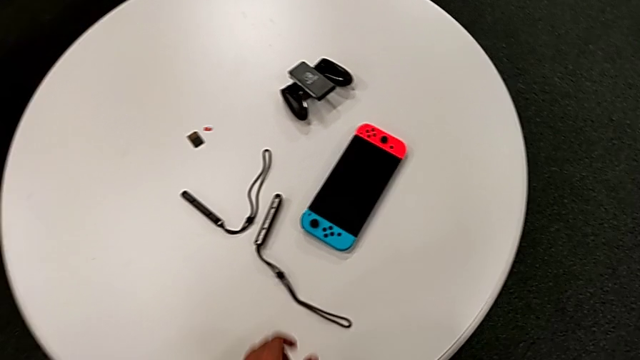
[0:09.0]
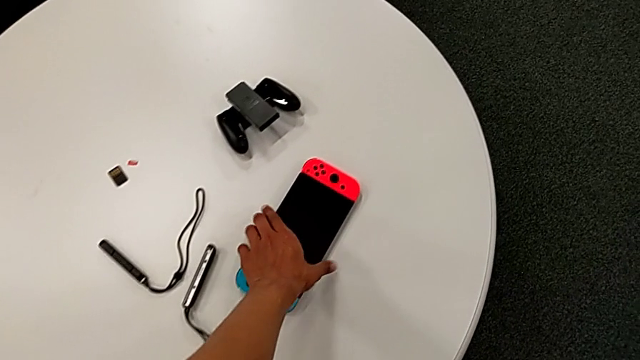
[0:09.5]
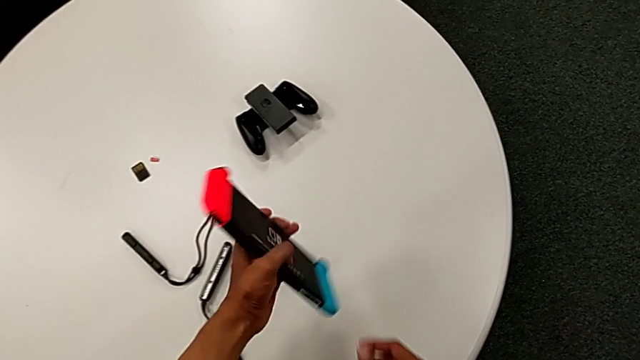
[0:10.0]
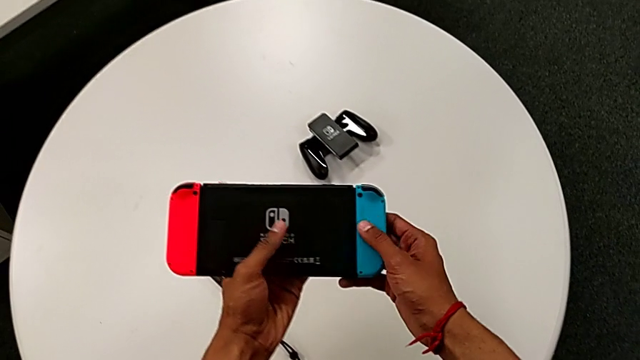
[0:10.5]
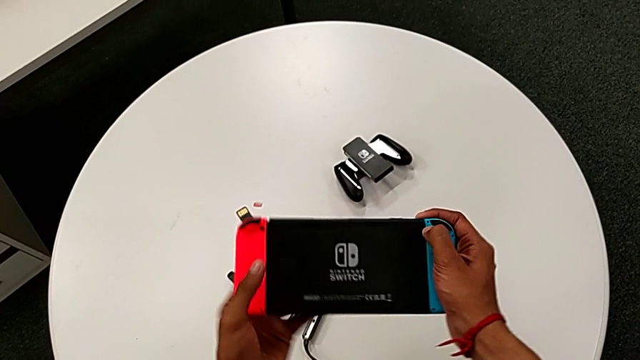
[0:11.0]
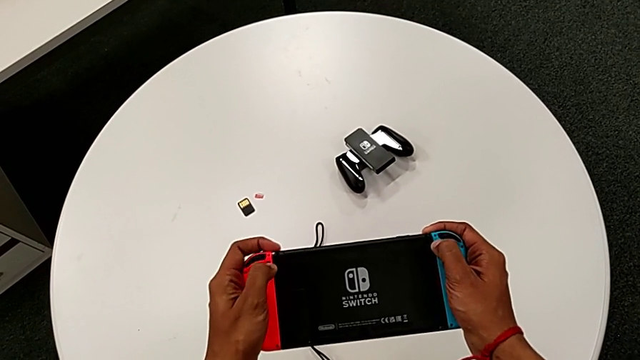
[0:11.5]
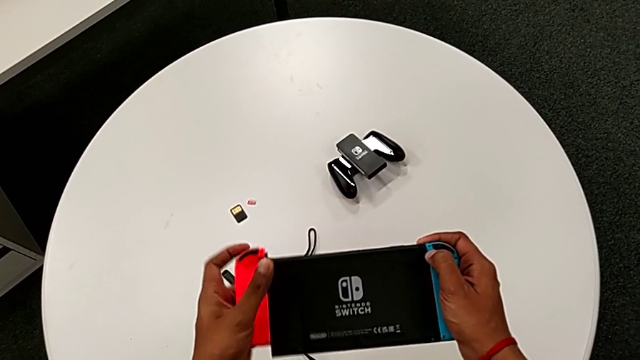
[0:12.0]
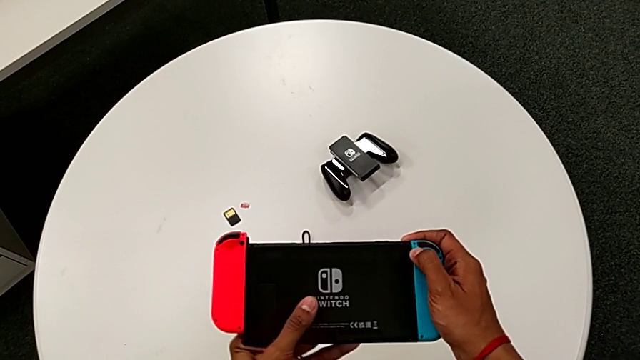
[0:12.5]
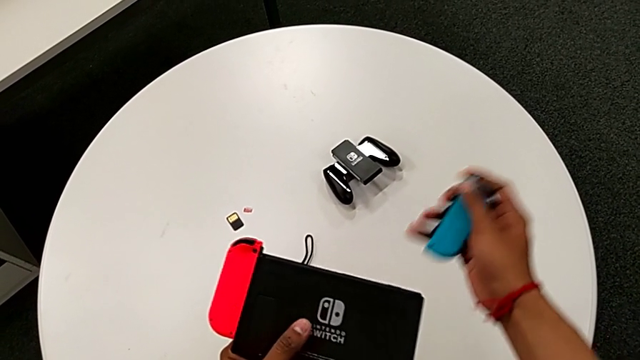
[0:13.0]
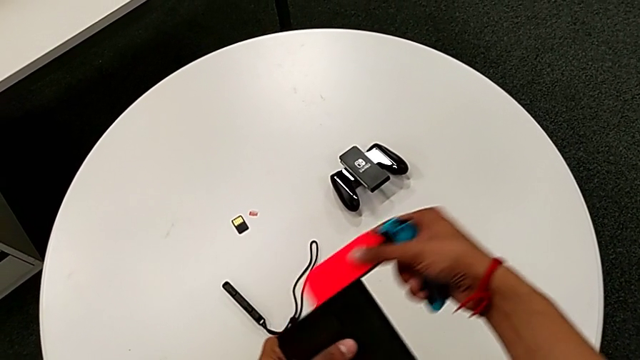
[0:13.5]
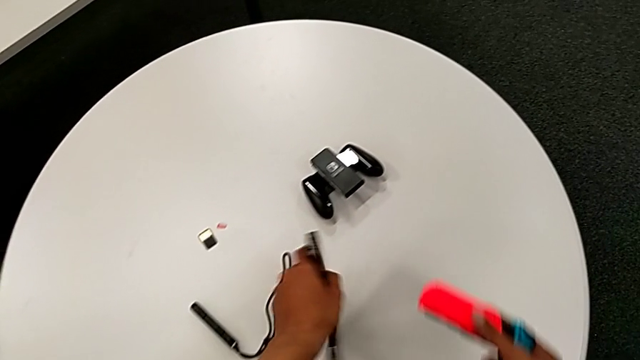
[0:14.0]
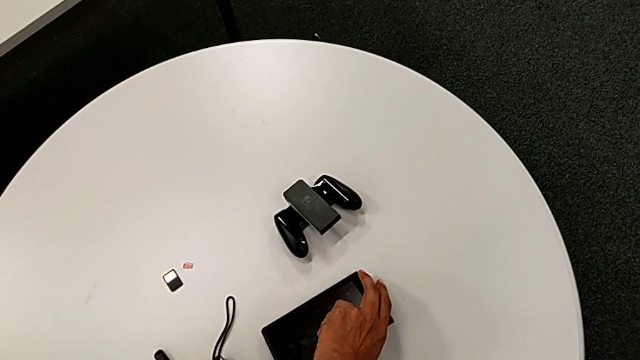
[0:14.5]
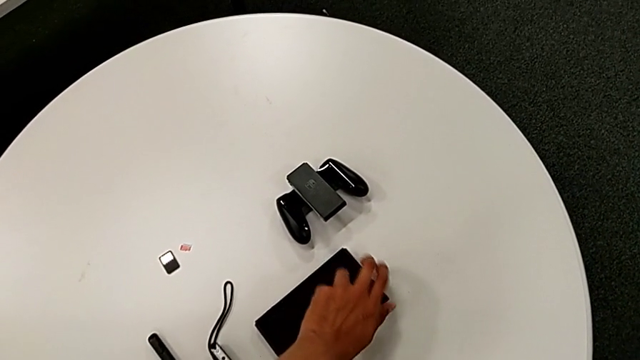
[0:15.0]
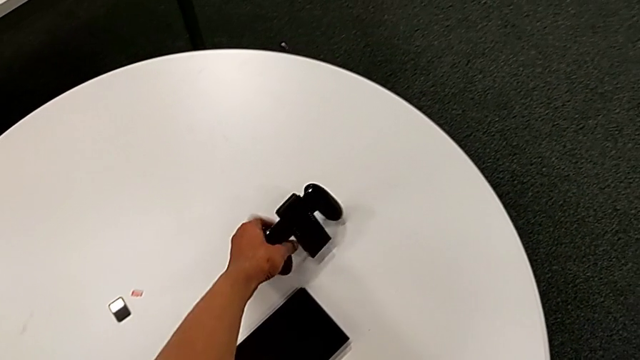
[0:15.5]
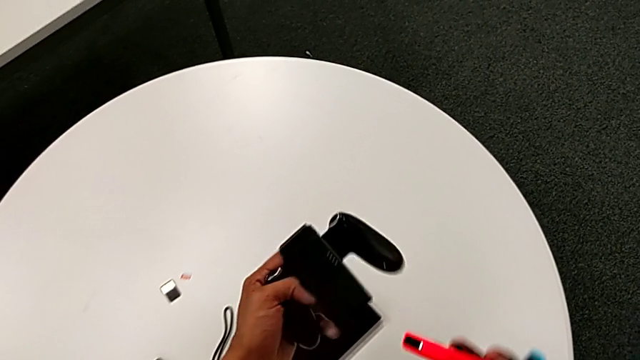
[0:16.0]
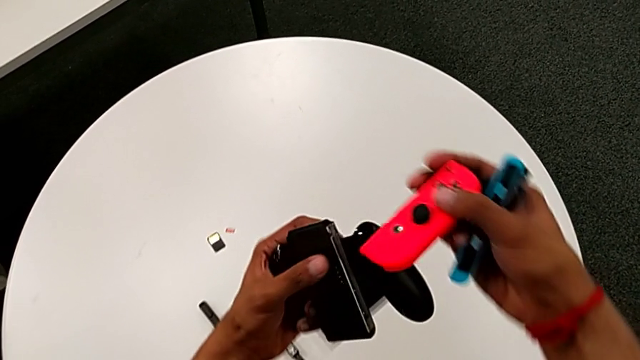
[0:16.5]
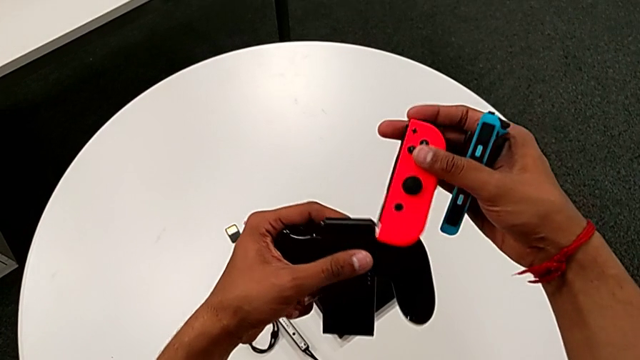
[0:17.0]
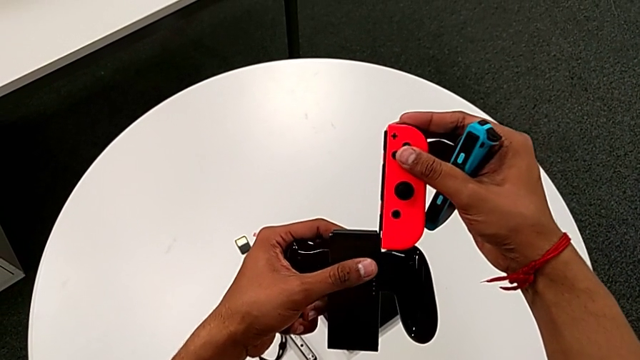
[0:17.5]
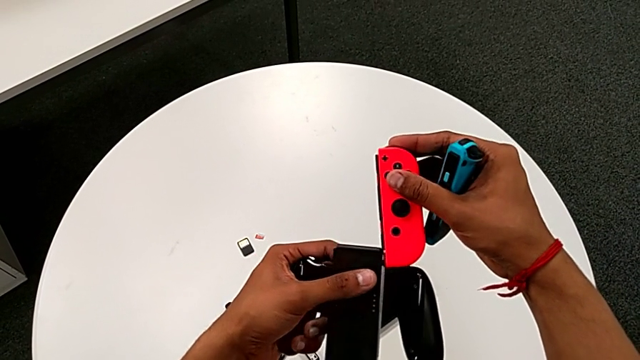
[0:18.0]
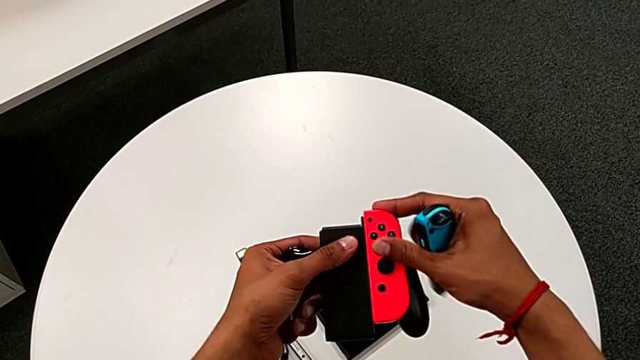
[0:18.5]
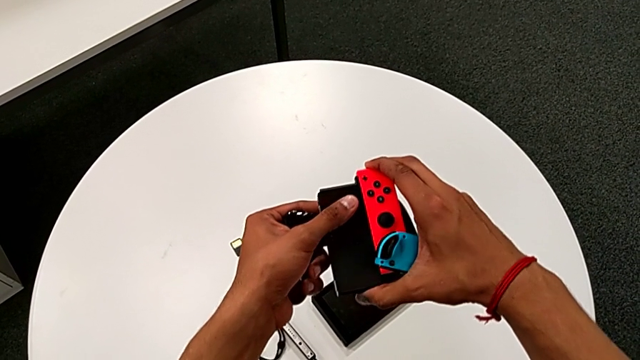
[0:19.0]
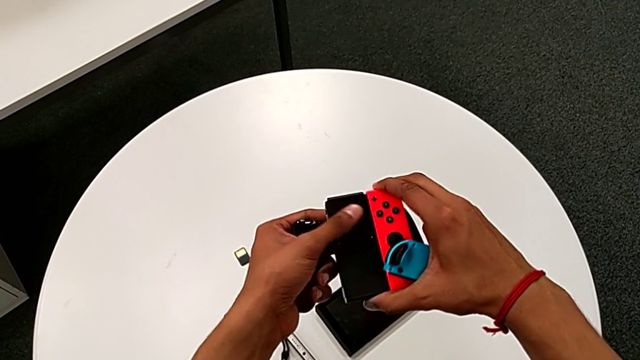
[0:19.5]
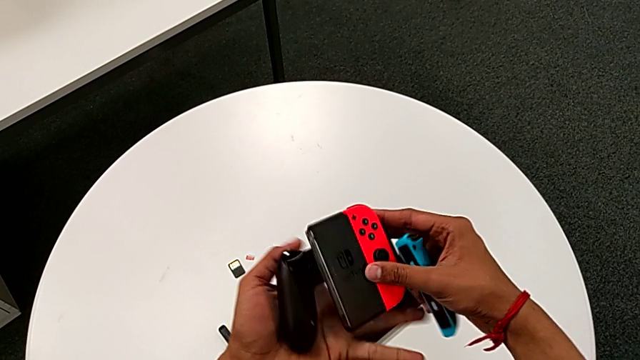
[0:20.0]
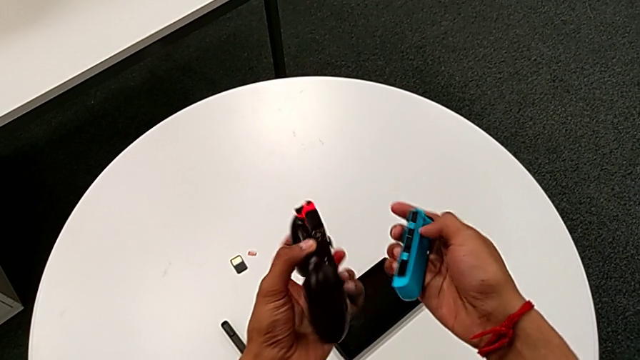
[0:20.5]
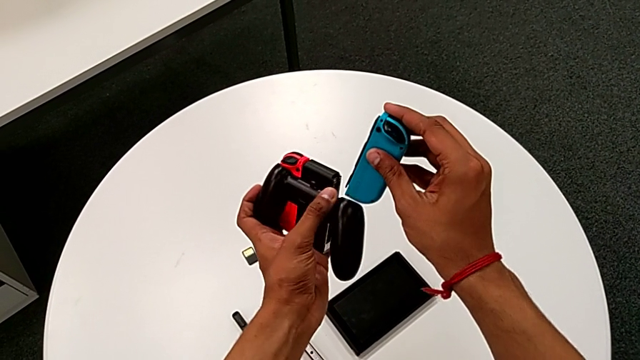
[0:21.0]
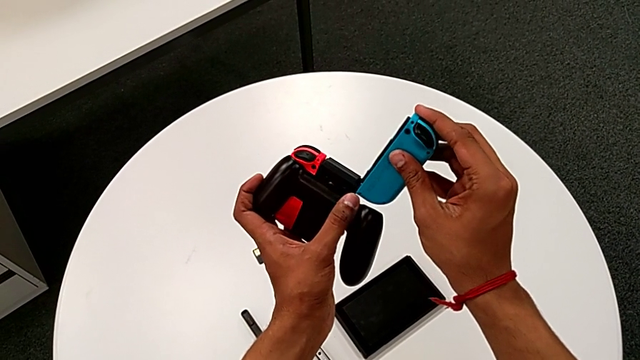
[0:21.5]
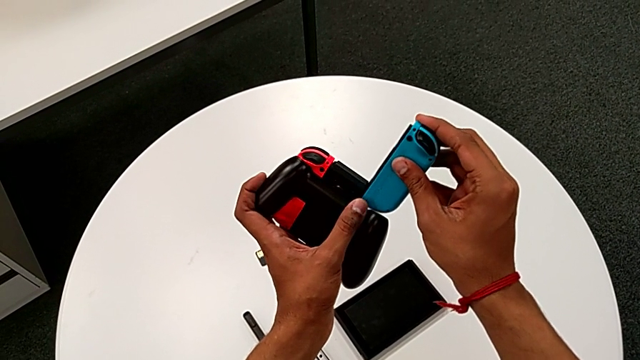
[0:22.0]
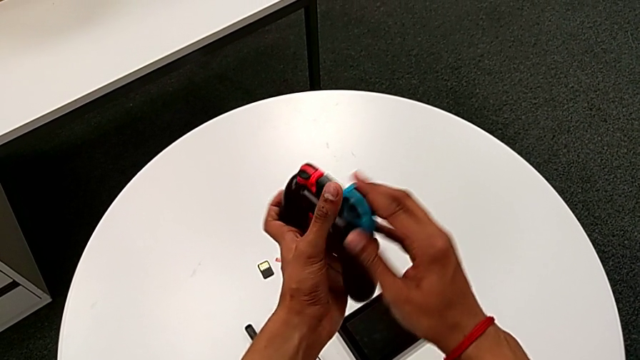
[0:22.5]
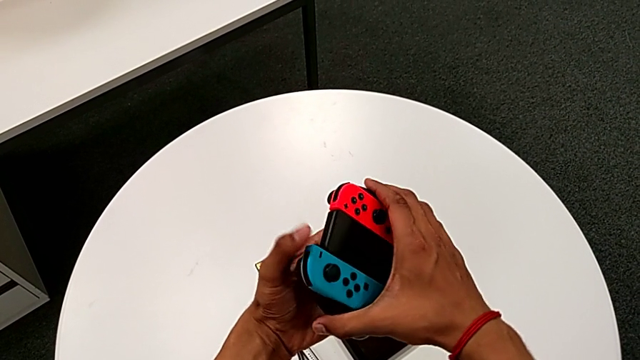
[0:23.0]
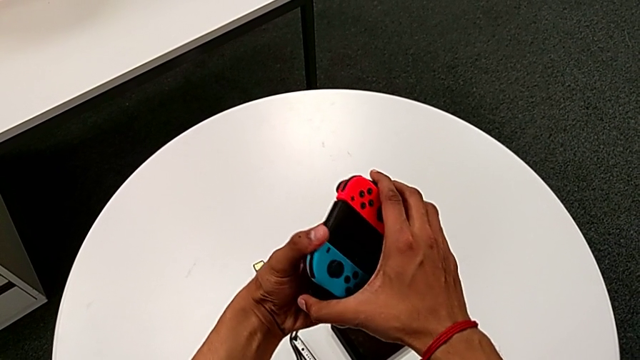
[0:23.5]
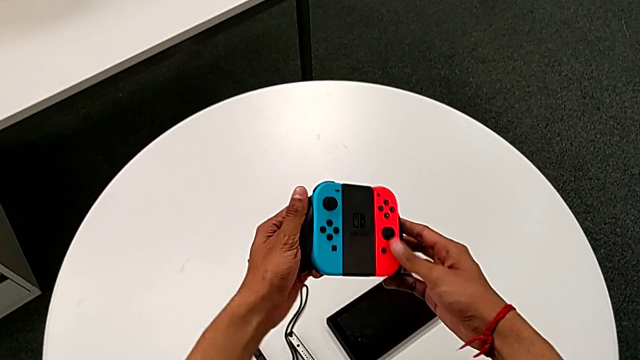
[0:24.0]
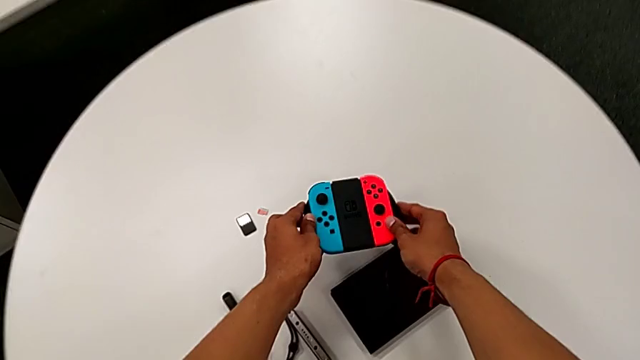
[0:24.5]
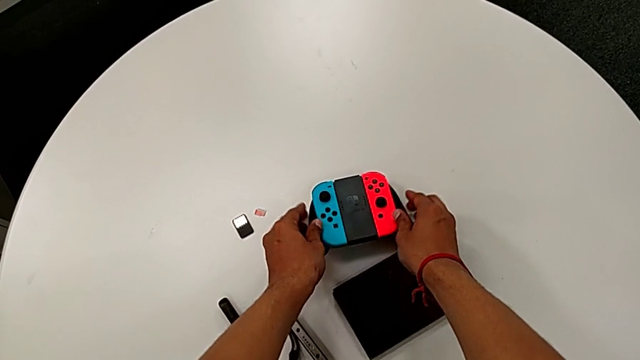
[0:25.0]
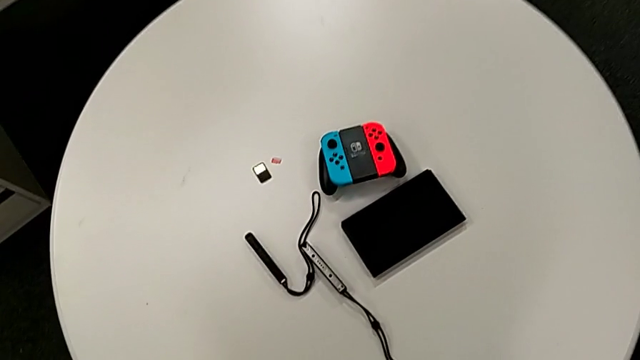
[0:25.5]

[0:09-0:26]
The camera wearer changes the controller from the handheld mode to the two Joy-Cons comfort grip. They grab the rectangular Nintendo Switch. They pull the red Joy-Con controller, withdraw the blue Joy-Con controller and withdraw the red Joy-Con controller, all with the right hand. They place the Nintendo Switch with the left hand, grab the black comfort grip with the left hand, insert the red Joy-Con controller twice with the right hand and begin to place the rectangular comfort grip.

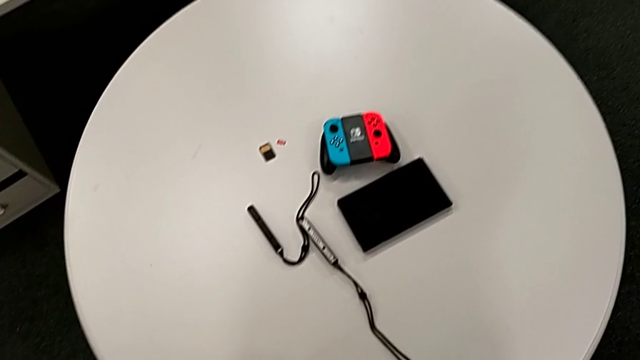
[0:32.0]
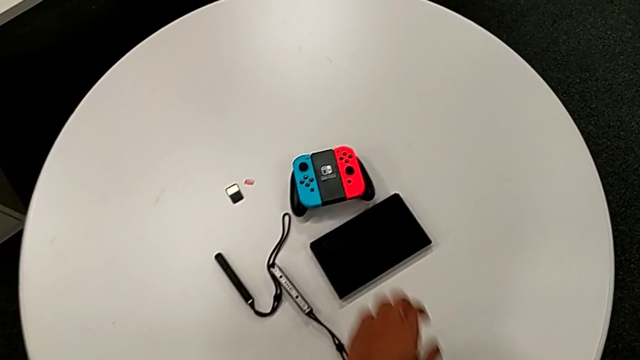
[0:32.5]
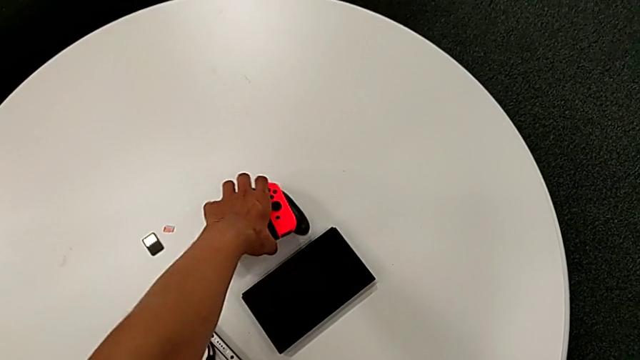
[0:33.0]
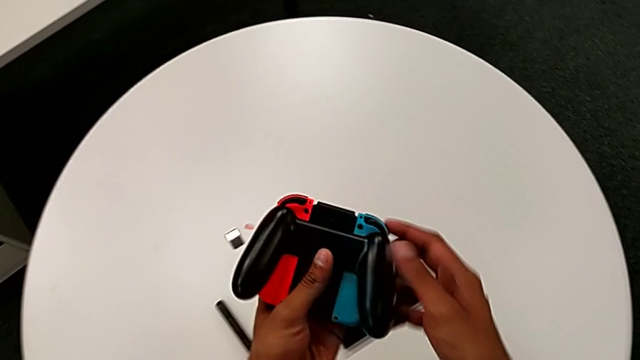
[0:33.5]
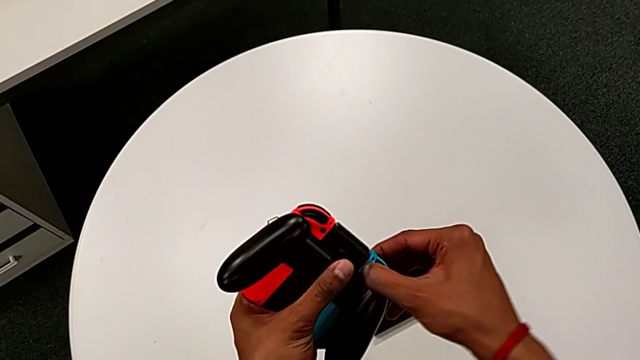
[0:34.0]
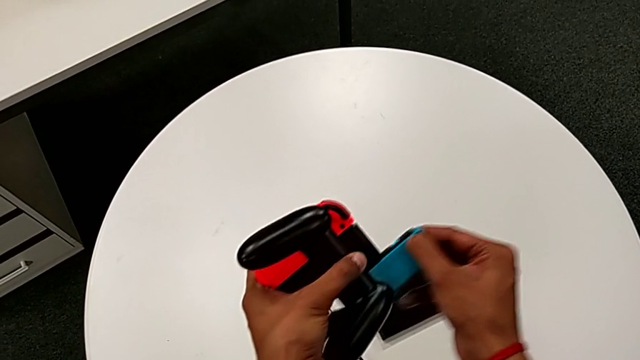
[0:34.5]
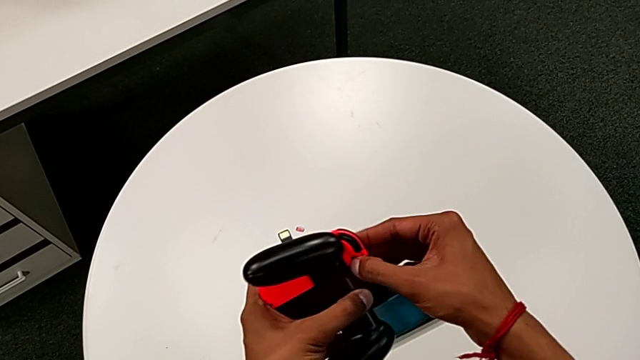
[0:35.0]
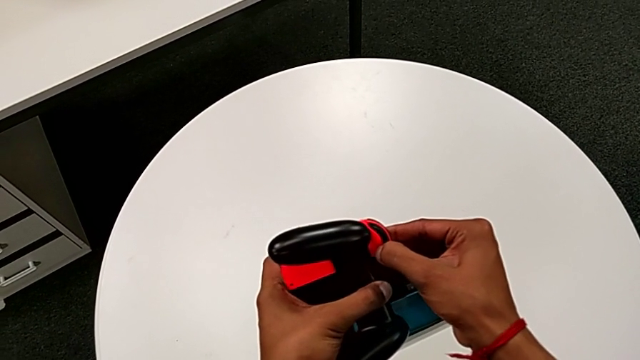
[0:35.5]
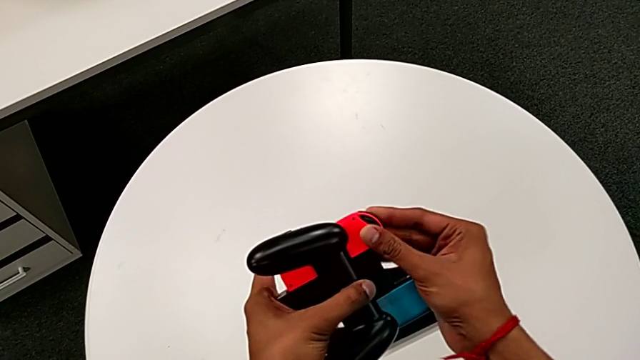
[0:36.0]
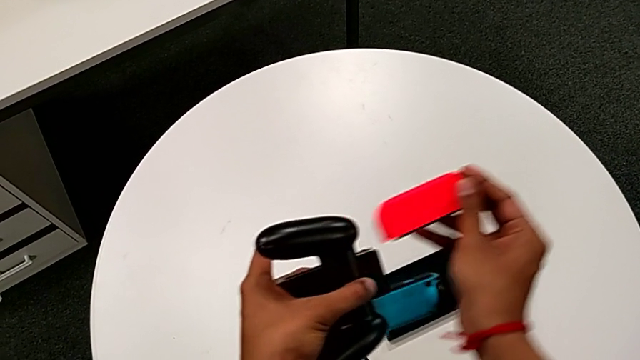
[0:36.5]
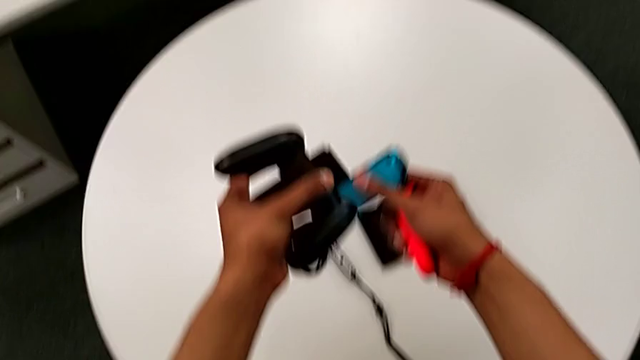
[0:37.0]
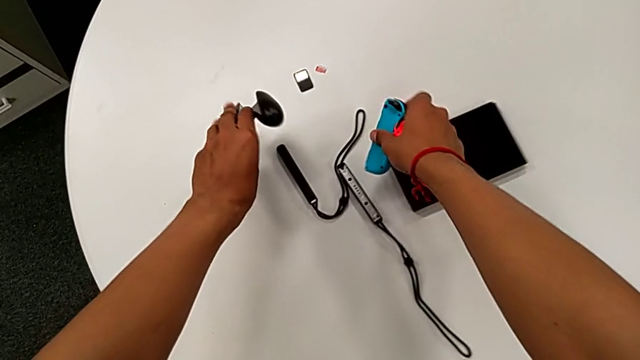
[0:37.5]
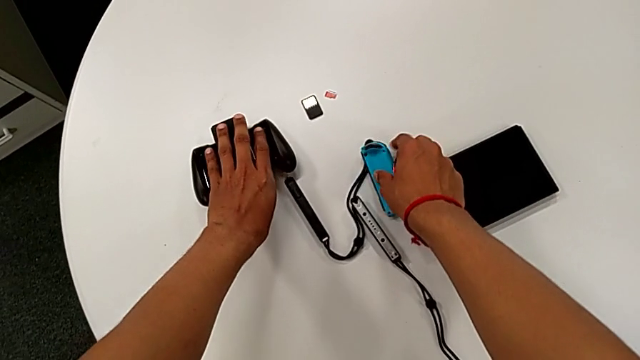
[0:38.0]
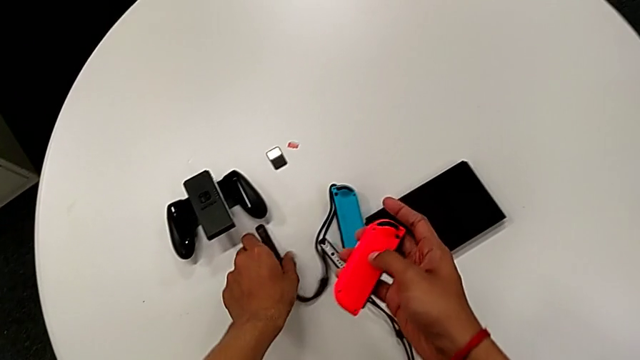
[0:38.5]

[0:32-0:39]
The camera wearer is changing the controller from the Joy-Con comfort grip to the two Joy-Cons. They grab the black comfort grip. They pull the blue Joy-Con controller, pull the red Joy-Con controller and withdraw the blue Joy-Con controller, all with the right hand, and place it.
